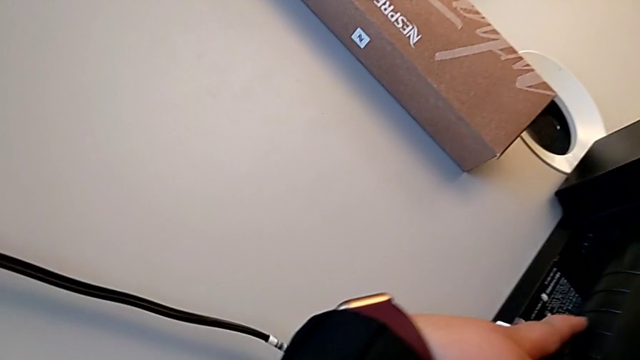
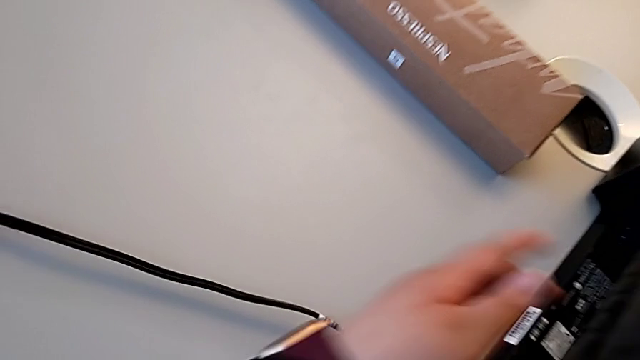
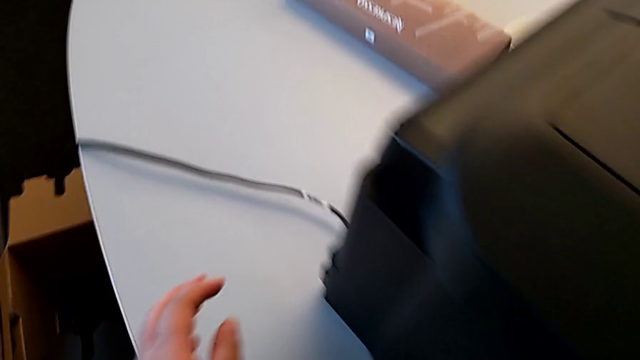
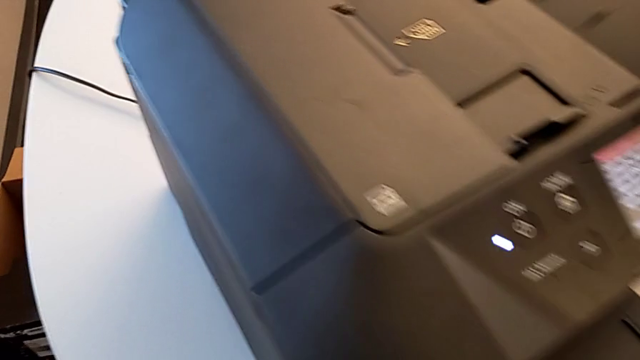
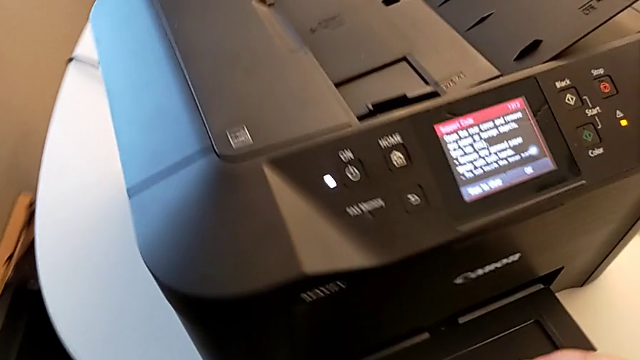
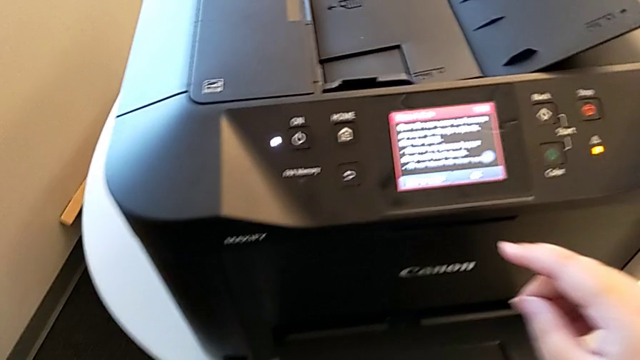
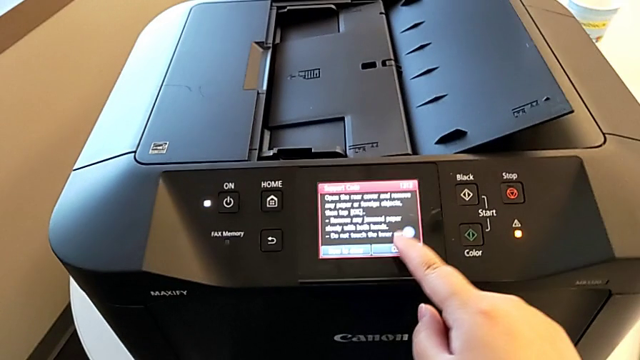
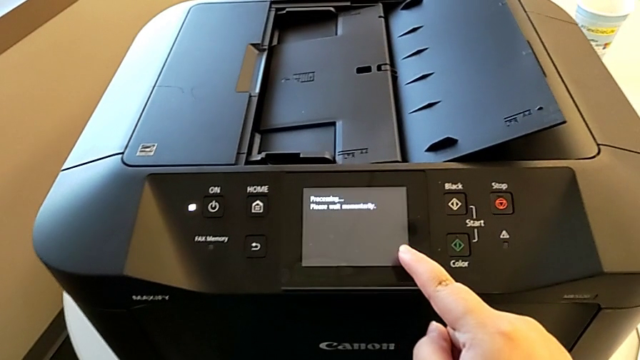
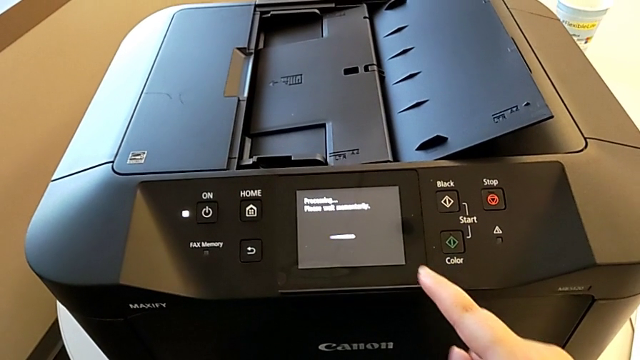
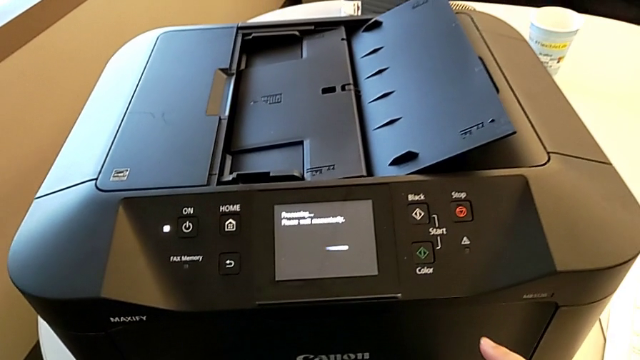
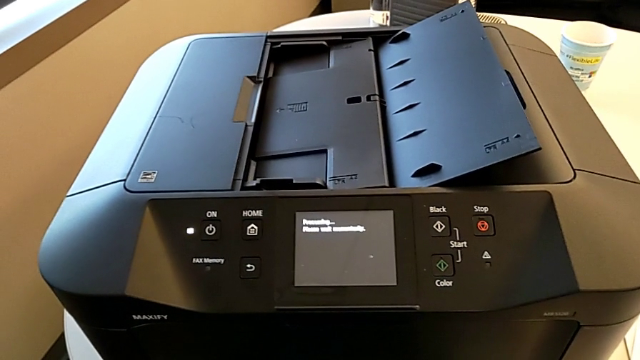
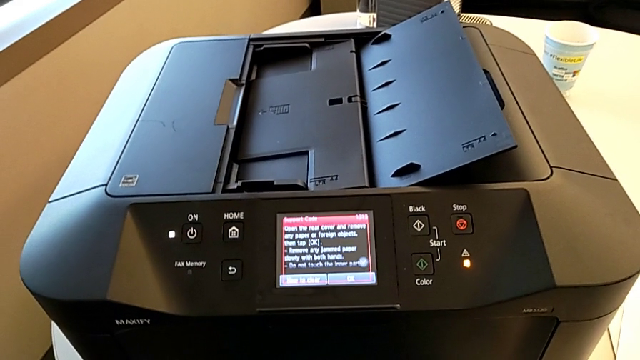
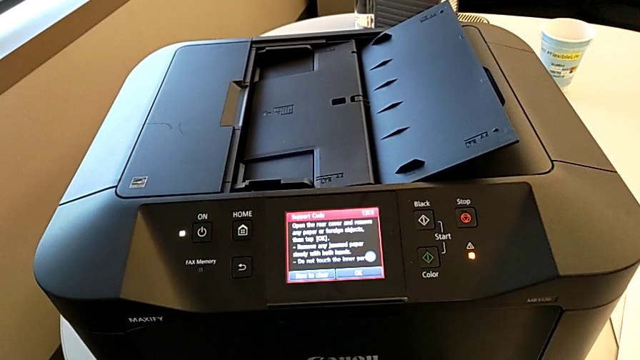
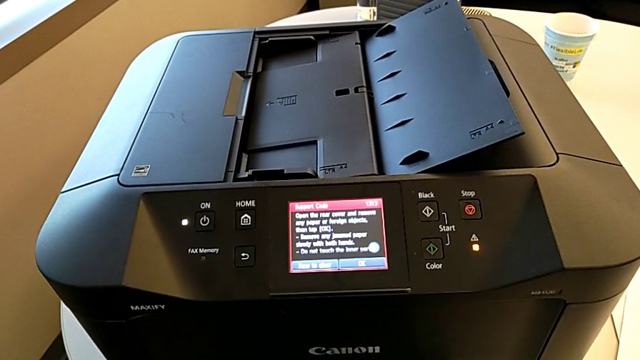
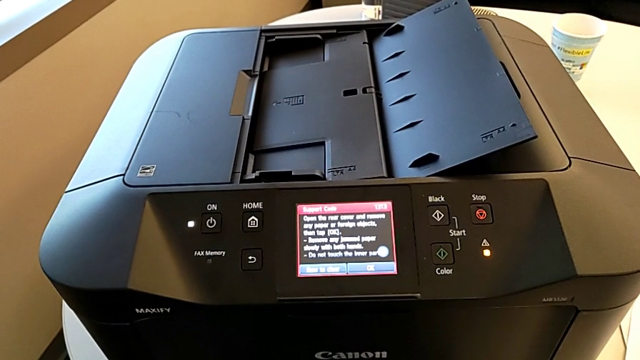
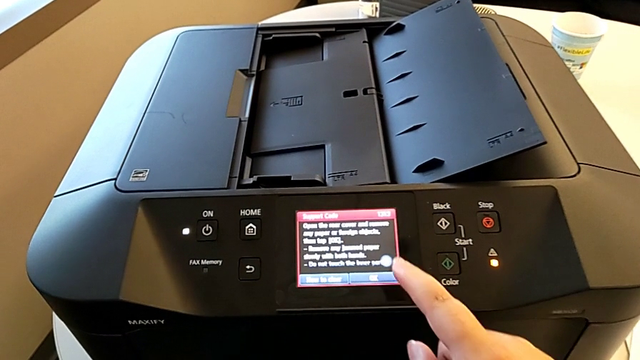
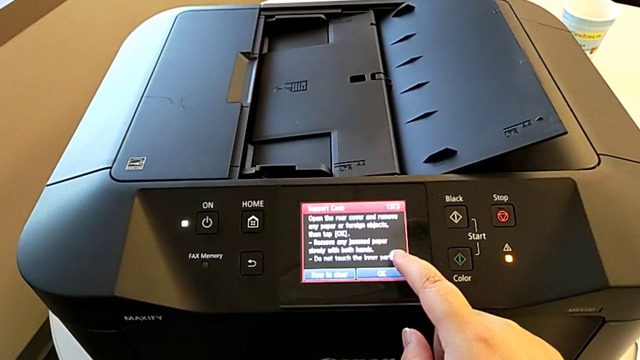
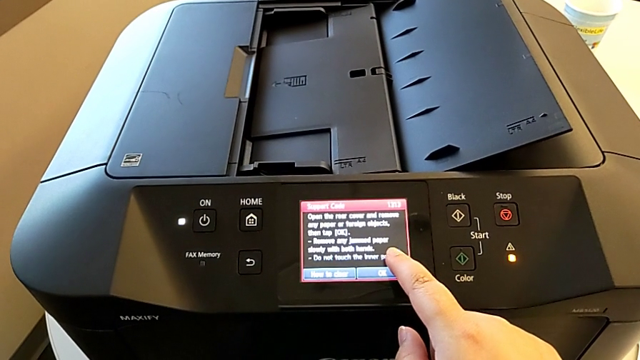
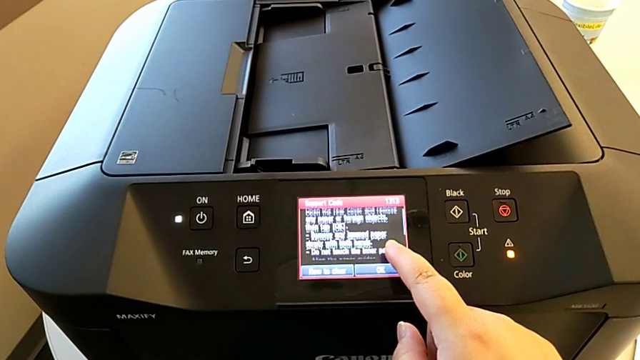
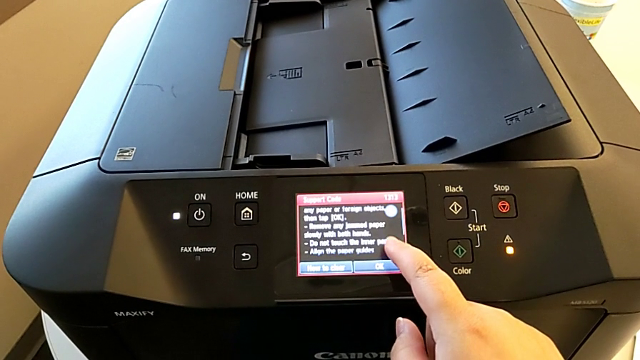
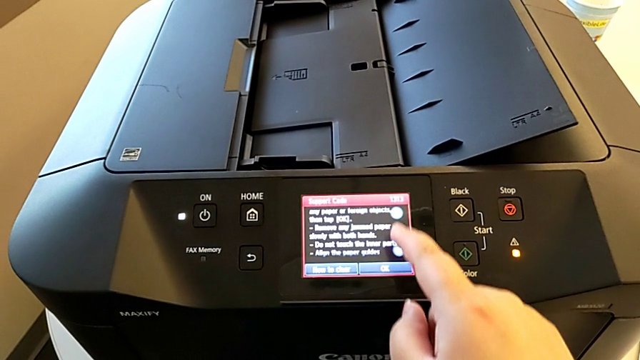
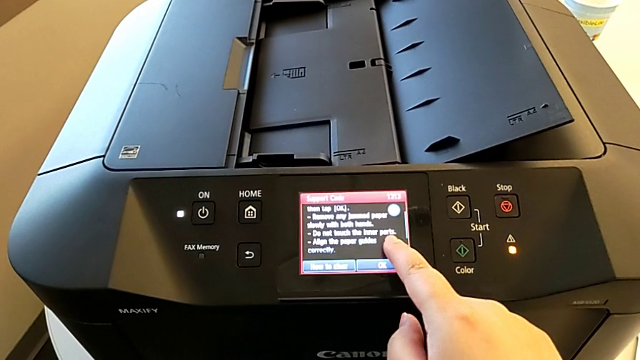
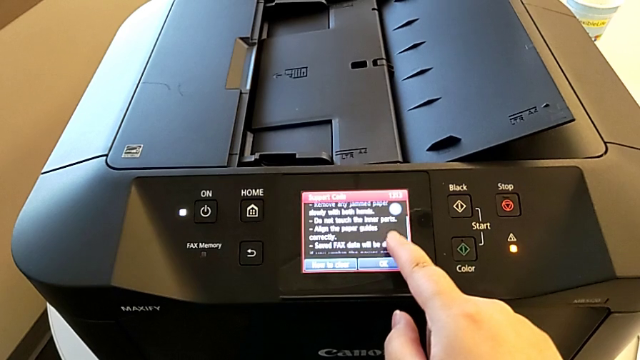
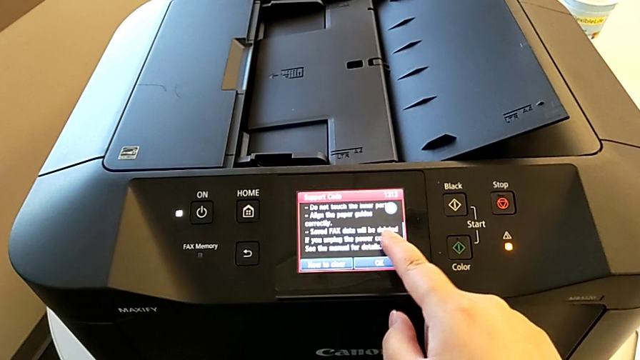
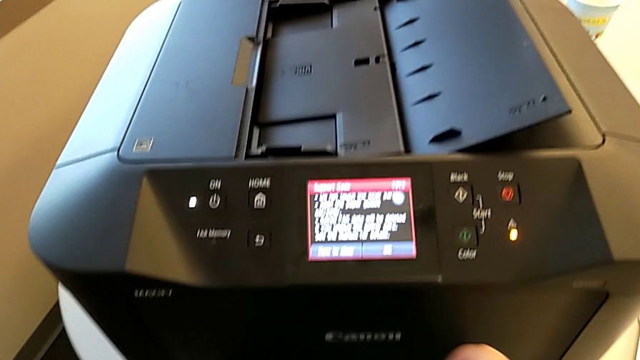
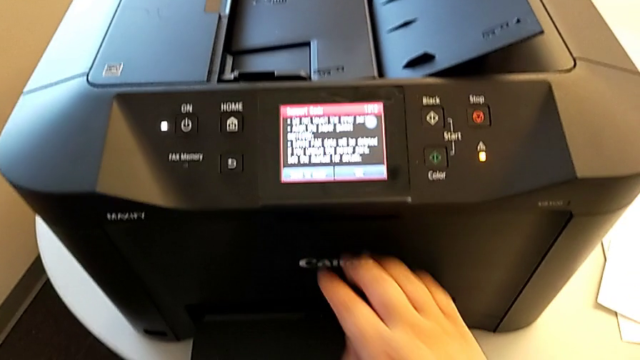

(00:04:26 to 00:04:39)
The camera wearer is inspecting the printer regularly. They touch the printer, press the button and touch the paper tray.

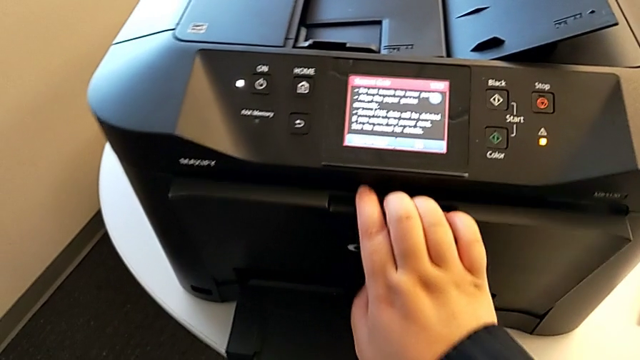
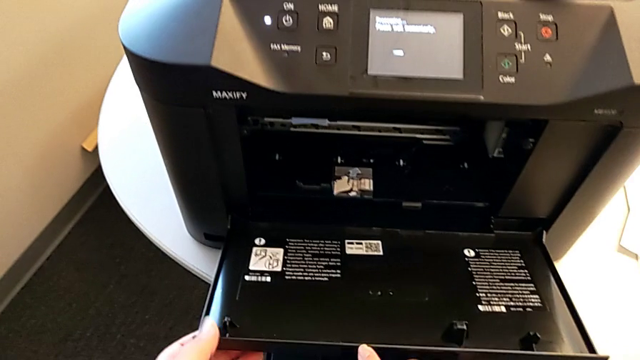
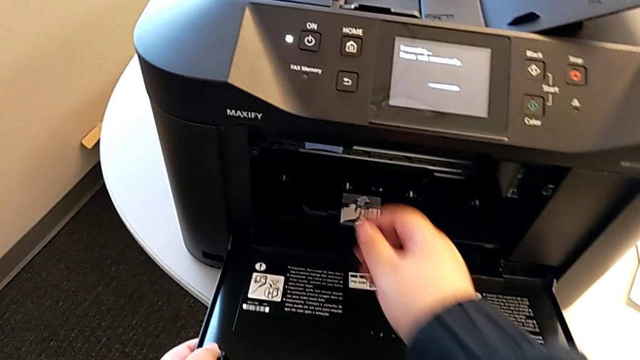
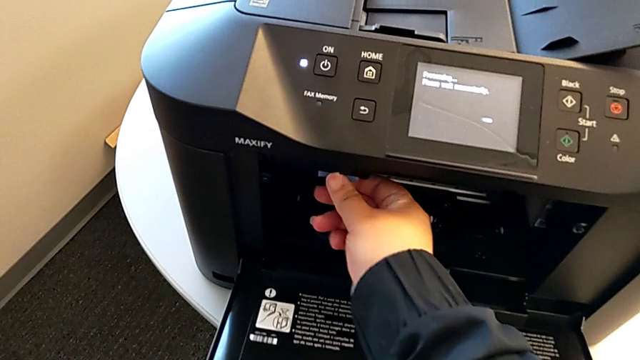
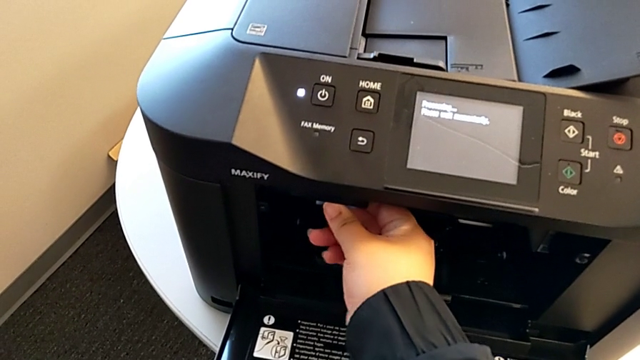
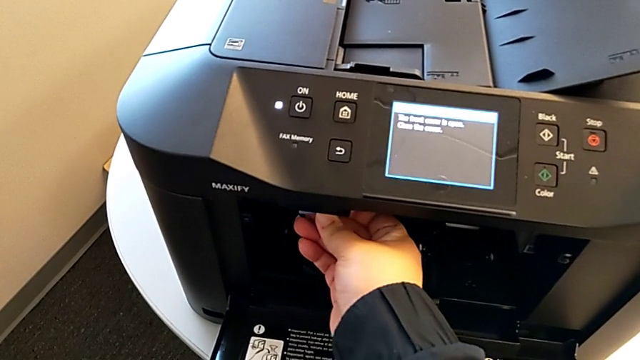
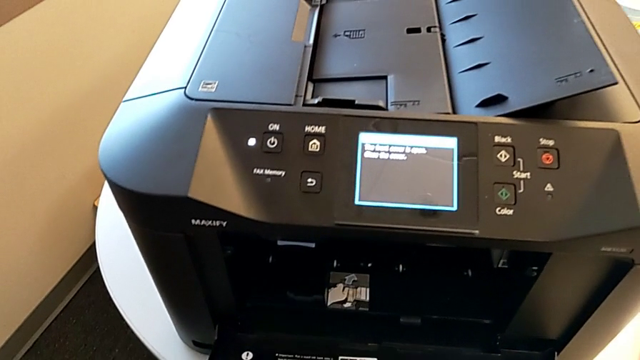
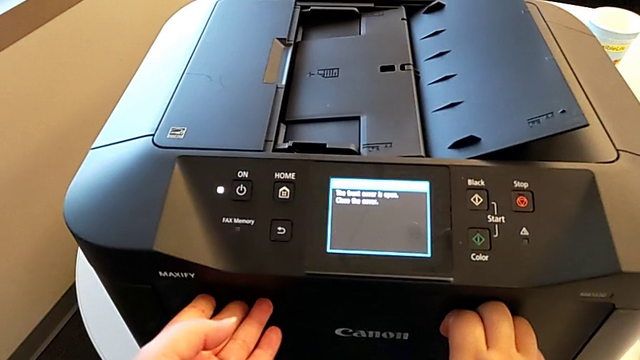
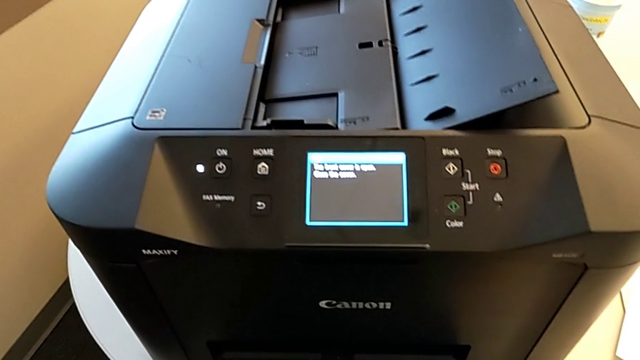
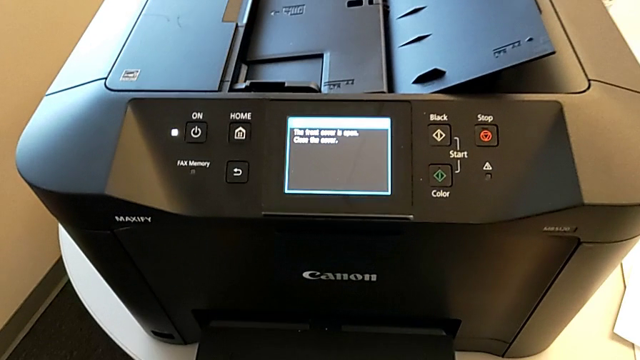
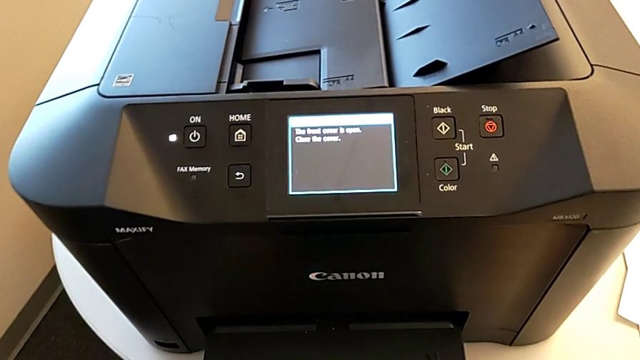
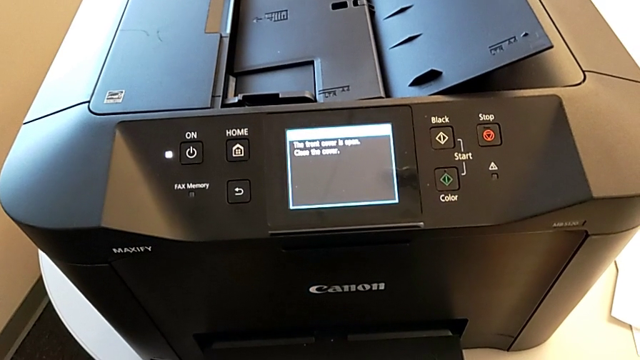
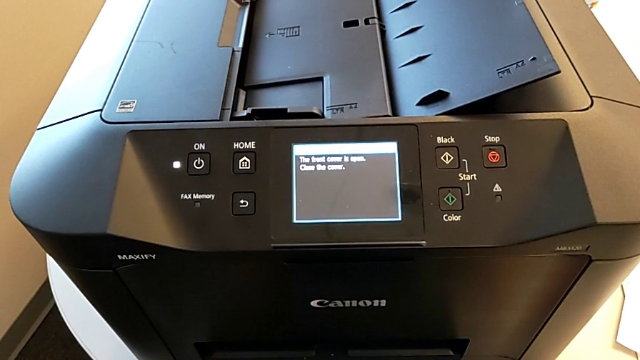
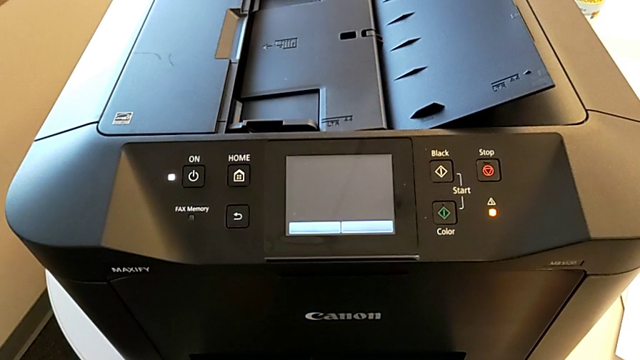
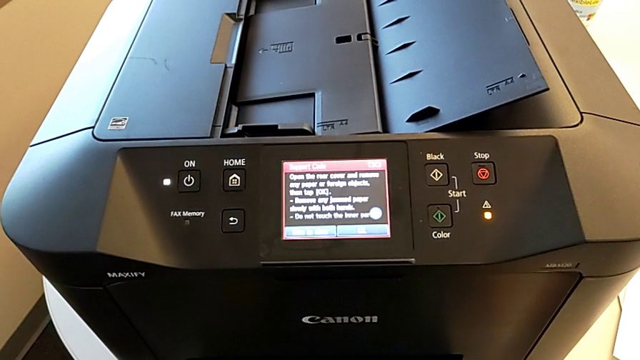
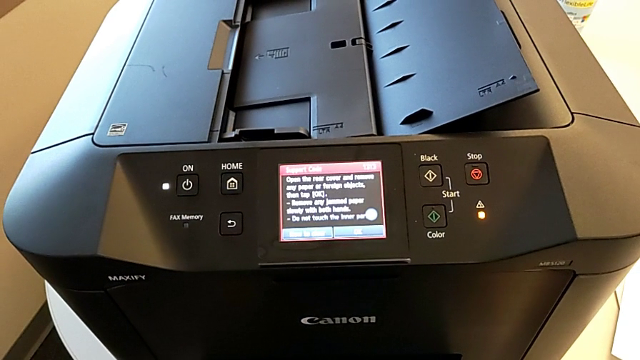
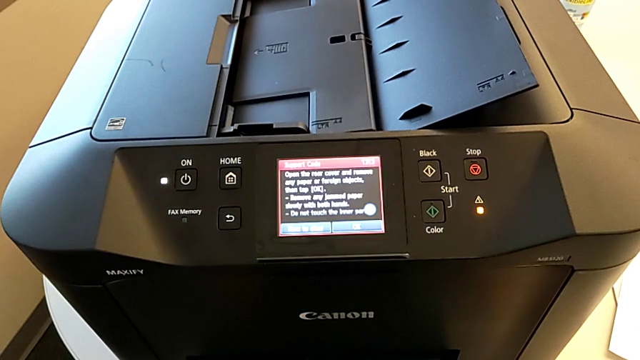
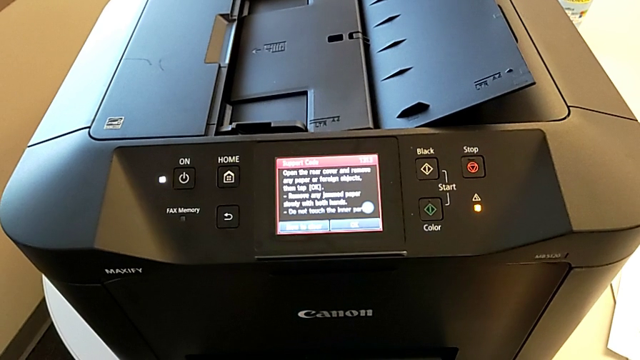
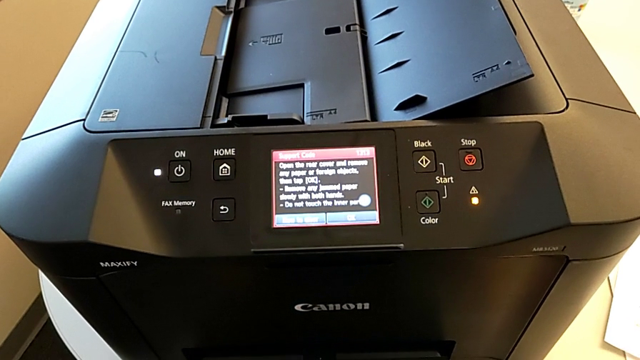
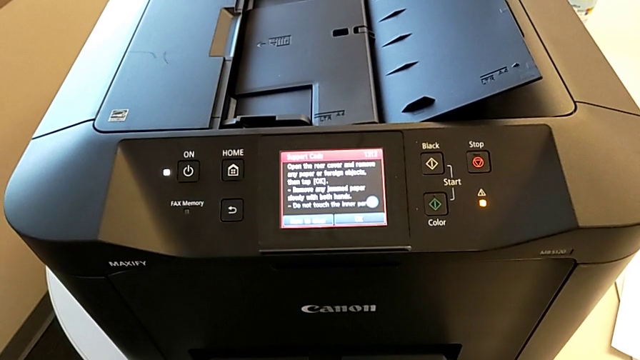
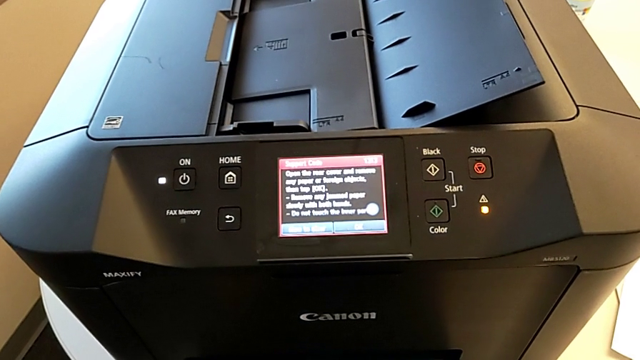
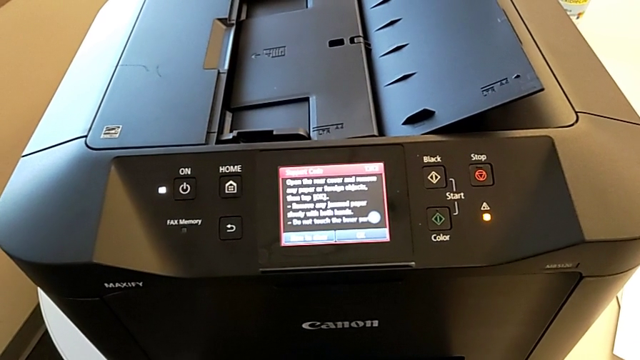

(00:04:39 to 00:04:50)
The camera wearer is inspecting the printer regularly. They open the extending paper tray, press the button and close the extending paper tray.
